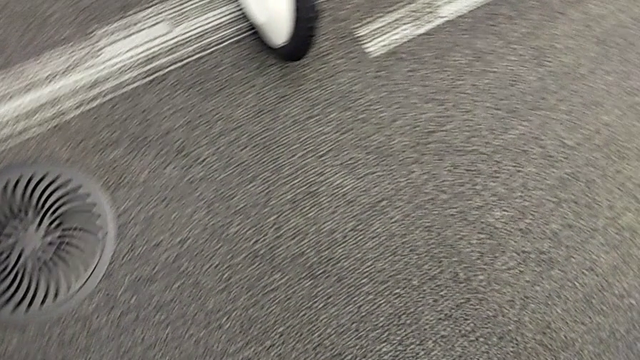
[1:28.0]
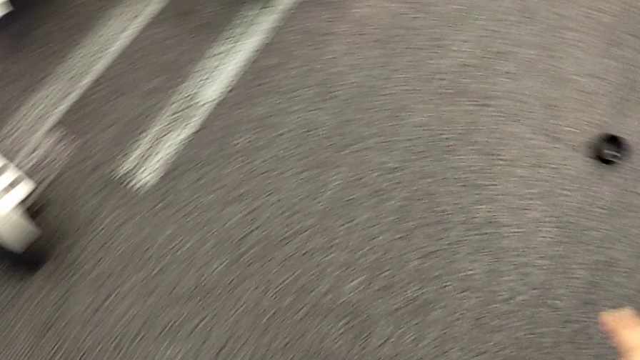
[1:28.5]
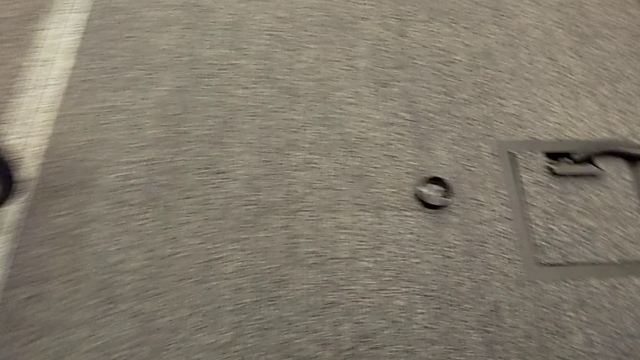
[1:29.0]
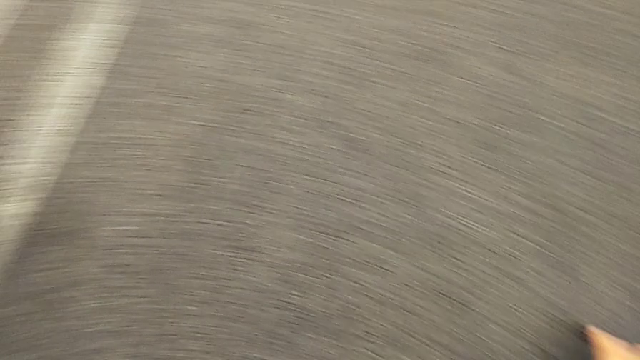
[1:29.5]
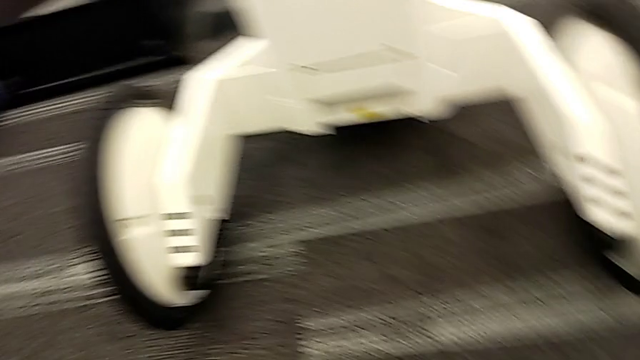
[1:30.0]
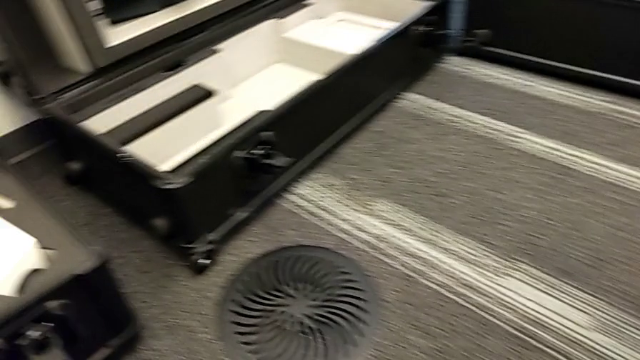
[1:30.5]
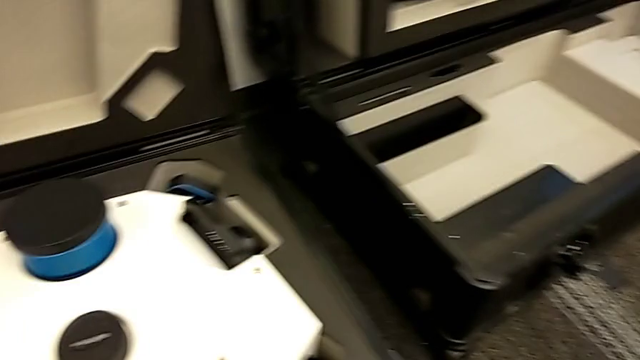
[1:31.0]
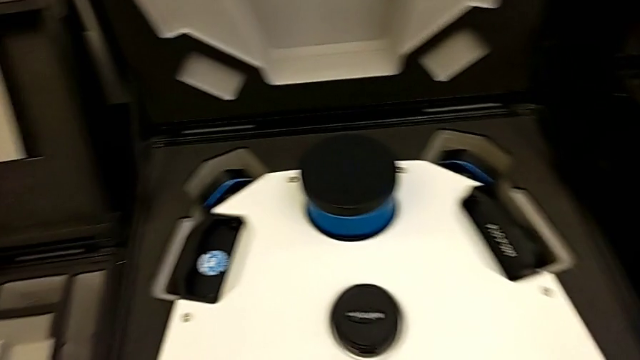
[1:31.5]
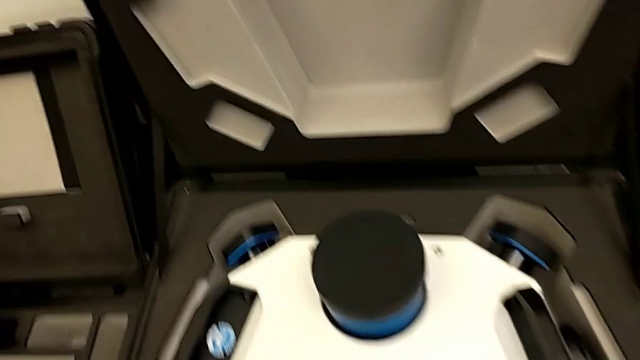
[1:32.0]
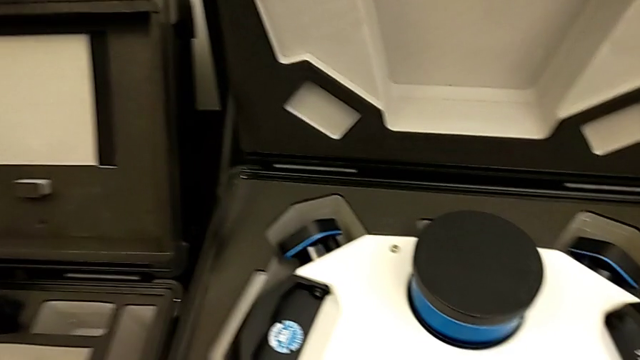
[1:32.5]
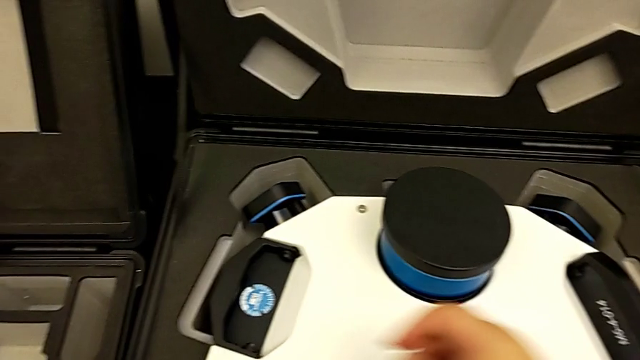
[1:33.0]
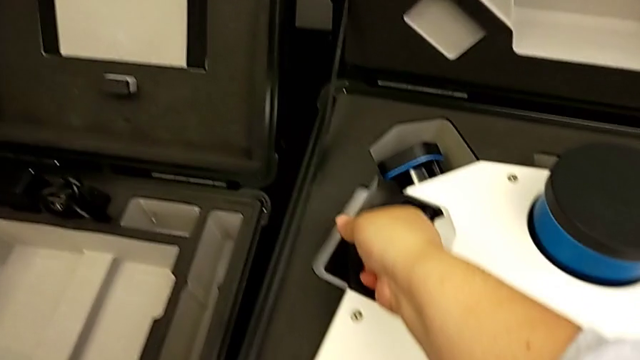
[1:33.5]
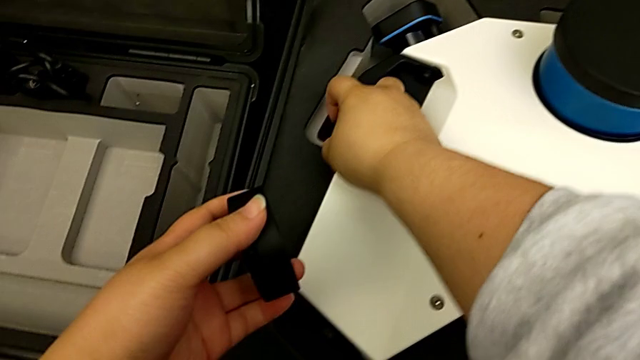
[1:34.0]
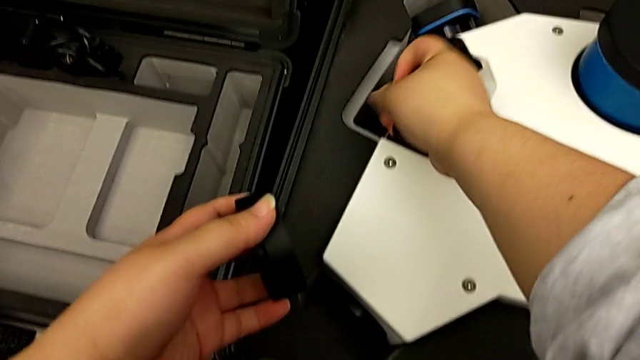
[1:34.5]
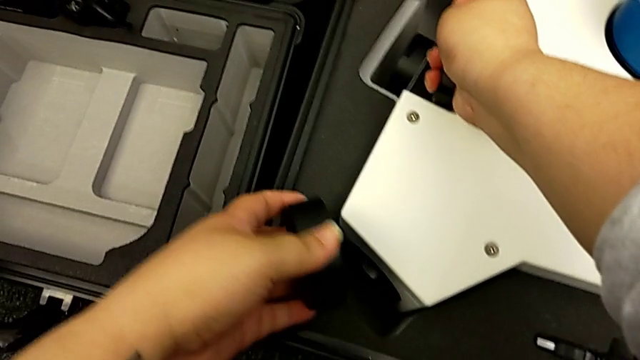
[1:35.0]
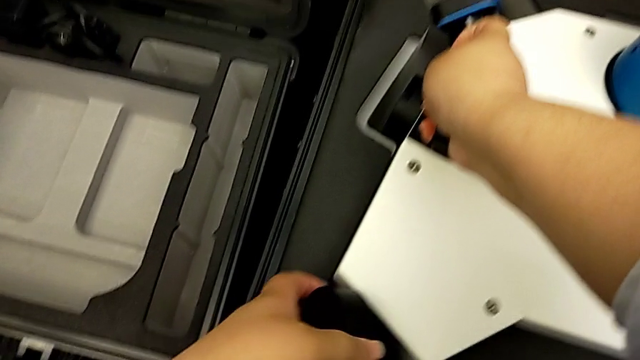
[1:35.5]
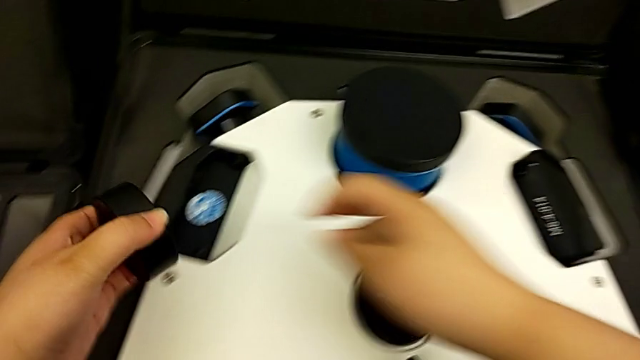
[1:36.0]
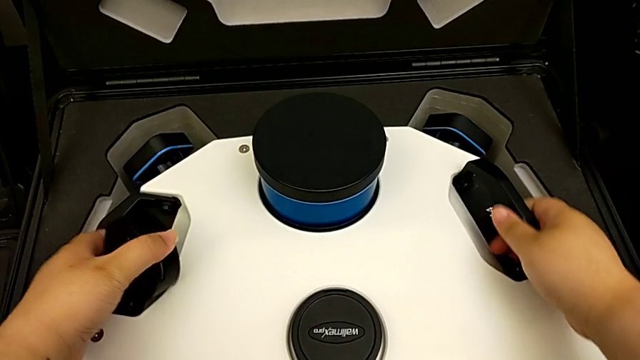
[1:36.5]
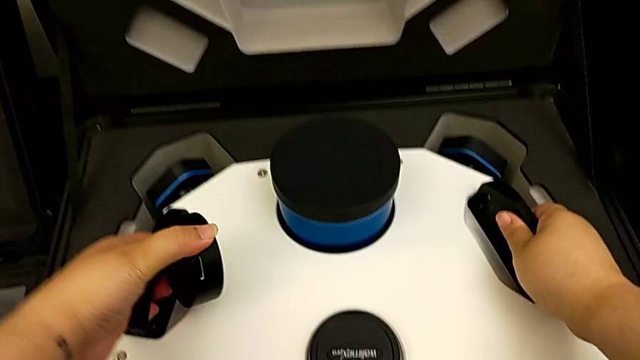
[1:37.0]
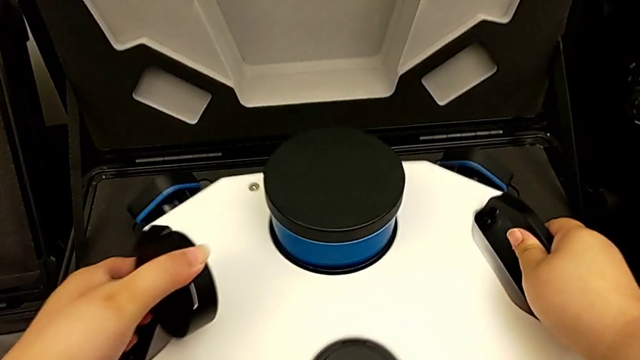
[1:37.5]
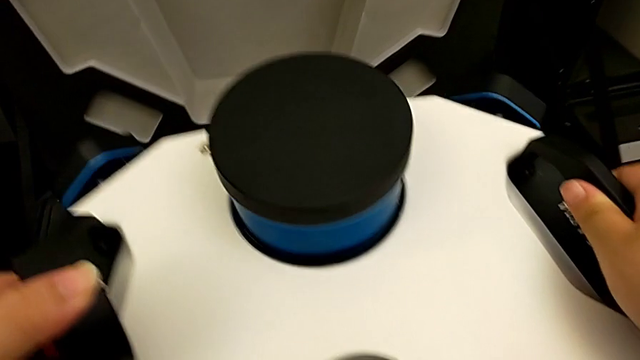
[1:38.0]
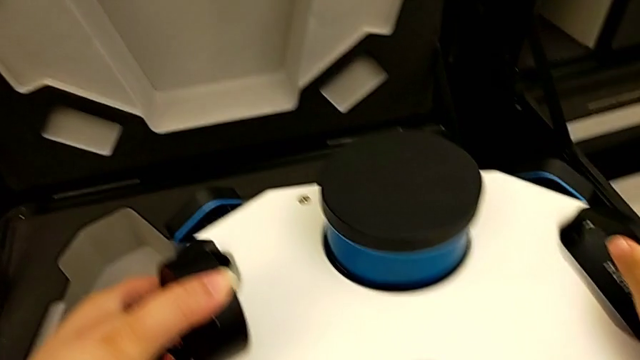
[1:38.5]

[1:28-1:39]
The camera wearer is putting the M6 head into the box. They grab the lens caps, grab the handle twice and lift the M6 head.

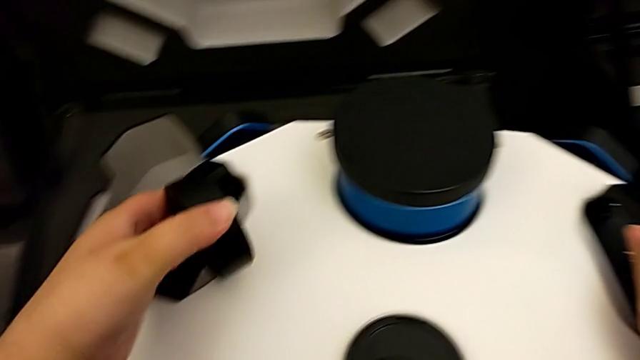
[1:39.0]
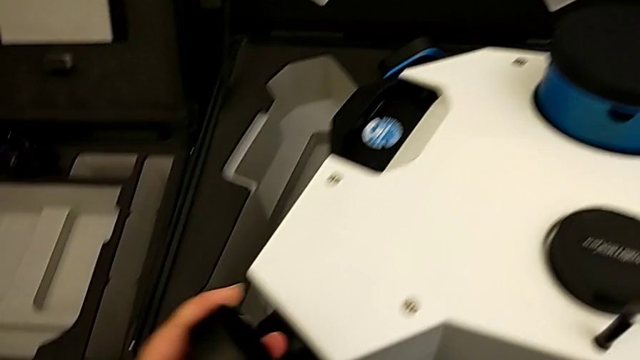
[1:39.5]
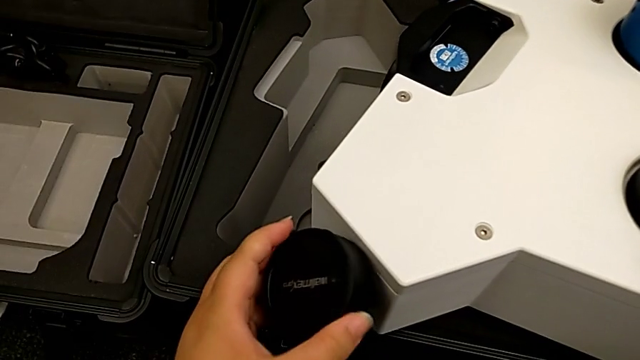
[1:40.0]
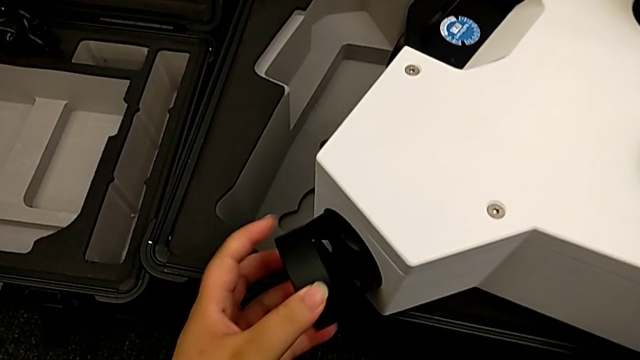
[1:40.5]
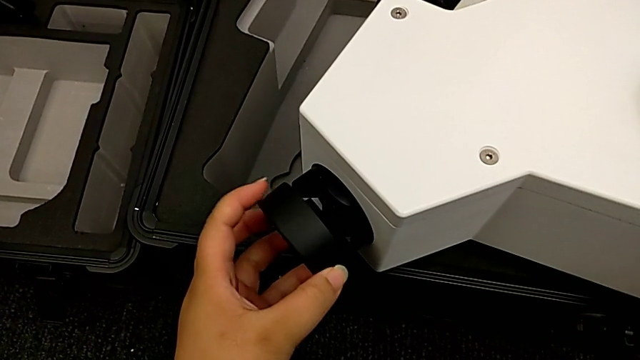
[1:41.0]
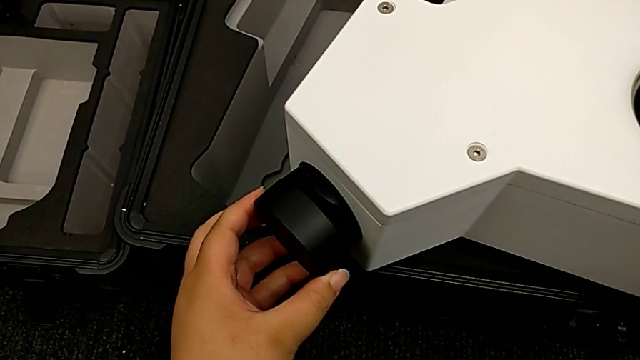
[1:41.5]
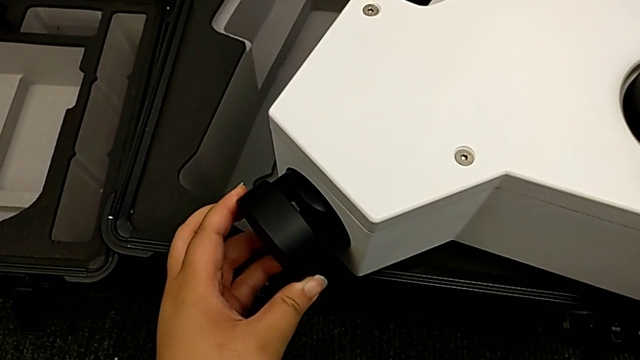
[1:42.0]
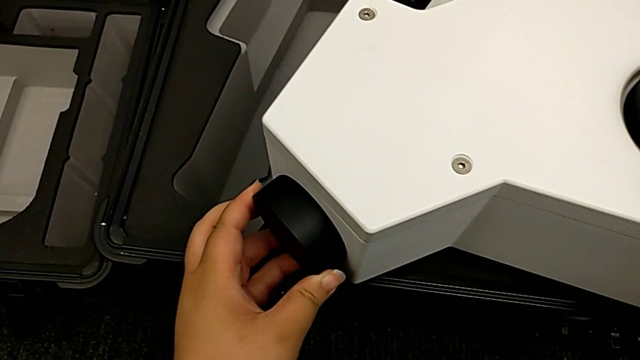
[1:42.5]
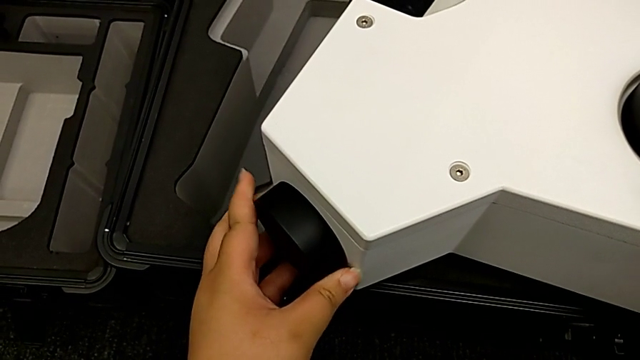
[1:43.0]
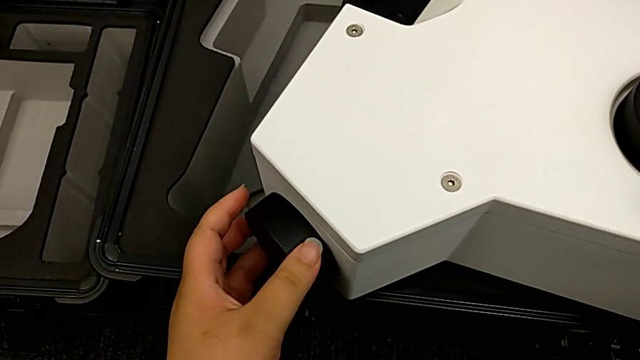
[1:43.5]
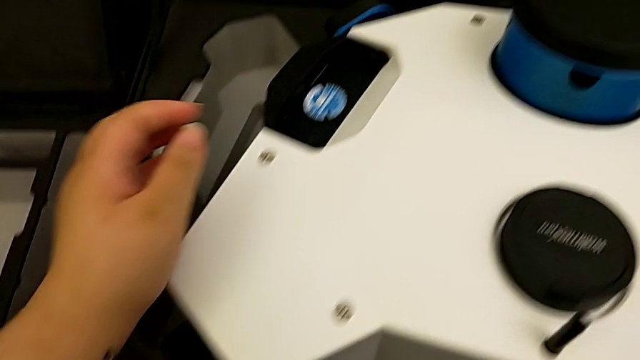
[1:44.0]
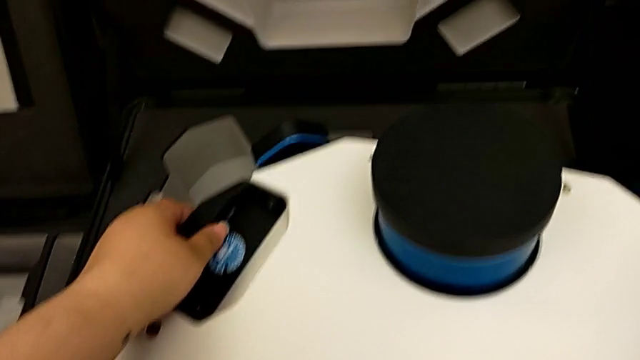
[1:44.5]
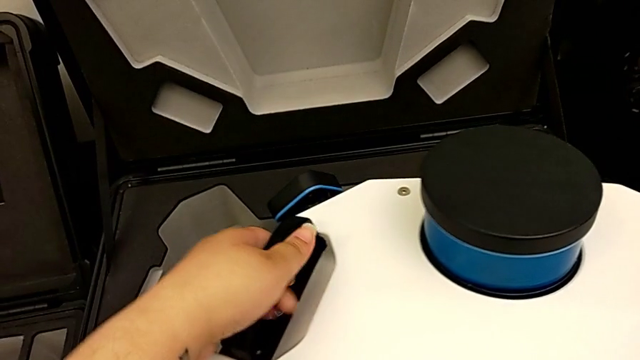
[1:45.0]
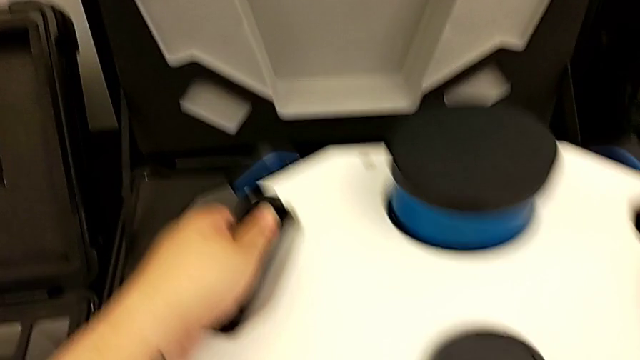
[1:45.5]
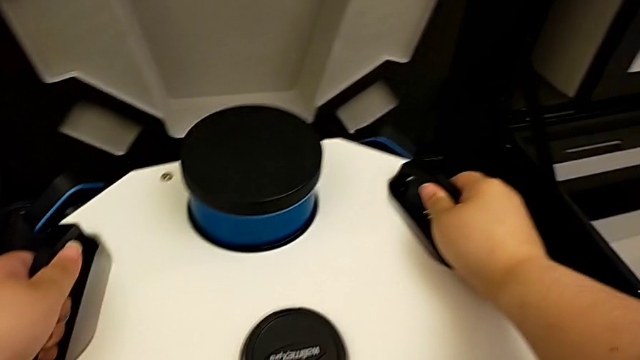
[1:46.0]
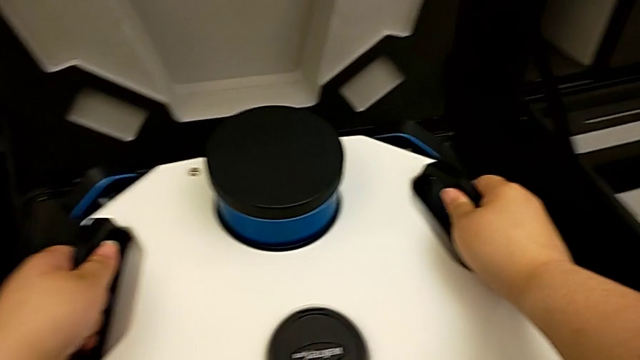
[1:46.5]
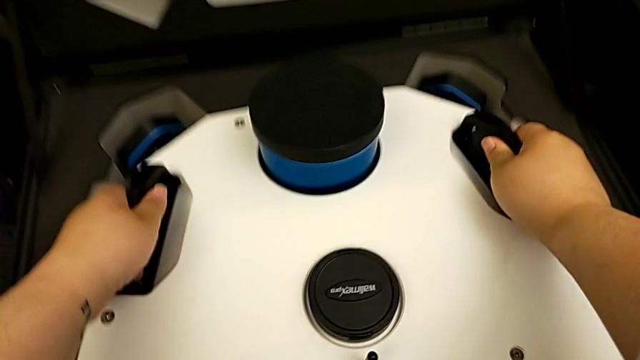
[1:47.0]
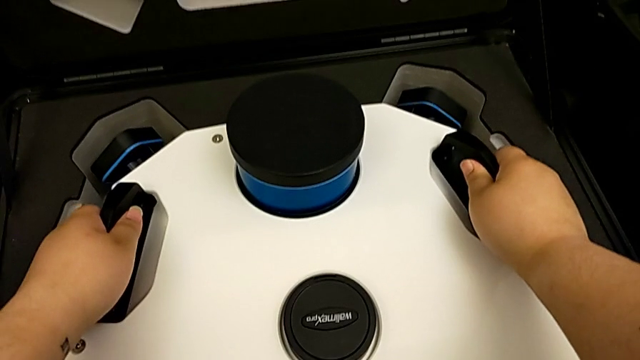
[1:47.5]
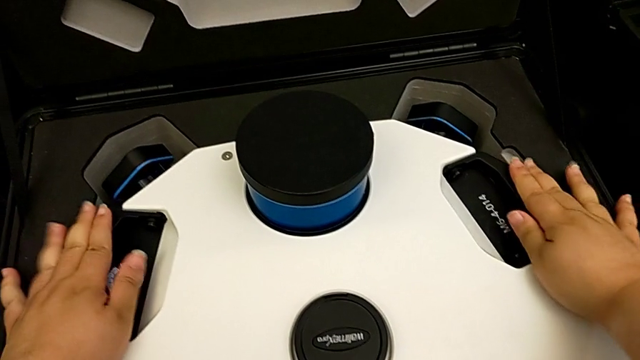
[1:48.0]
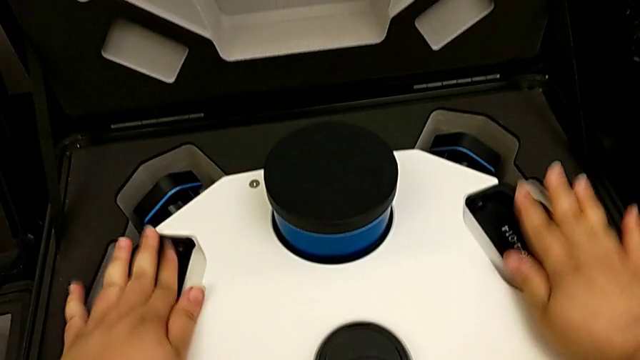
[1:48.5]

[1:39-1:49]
The camera wearer is putting the M6 head into the box. They place the lens caps, grab the handle, place the box and place the handle.
